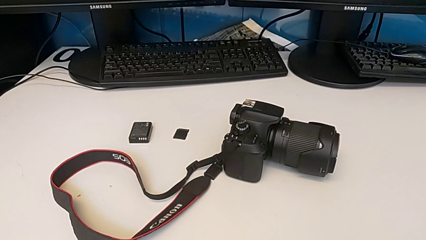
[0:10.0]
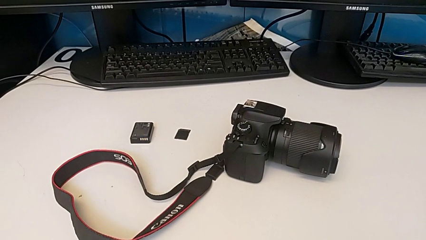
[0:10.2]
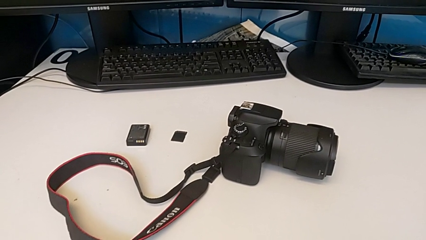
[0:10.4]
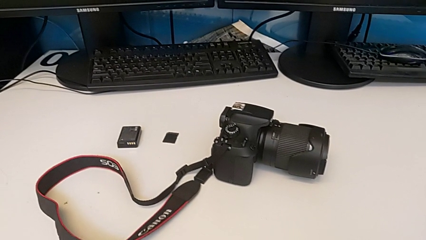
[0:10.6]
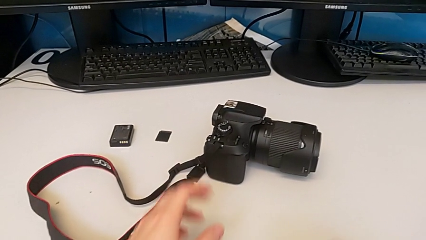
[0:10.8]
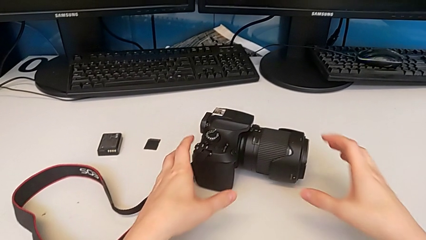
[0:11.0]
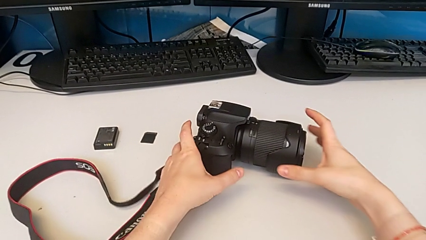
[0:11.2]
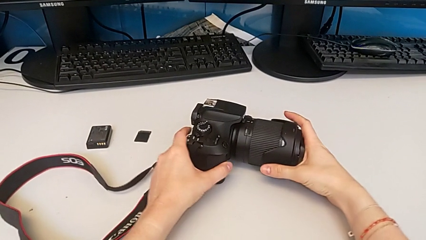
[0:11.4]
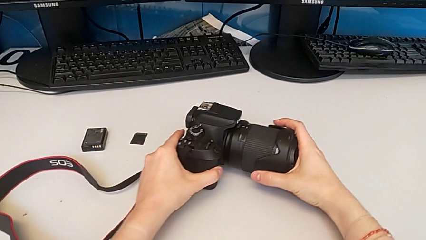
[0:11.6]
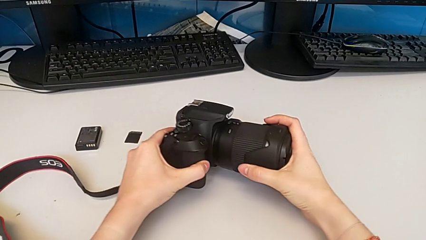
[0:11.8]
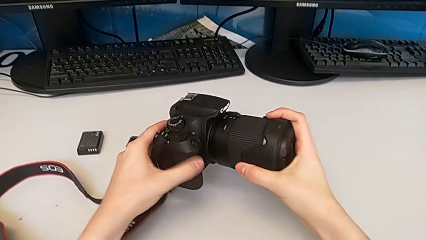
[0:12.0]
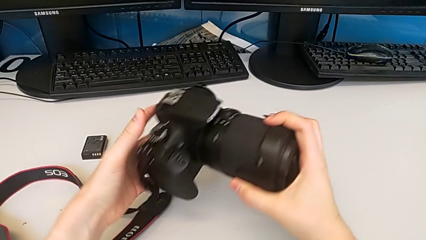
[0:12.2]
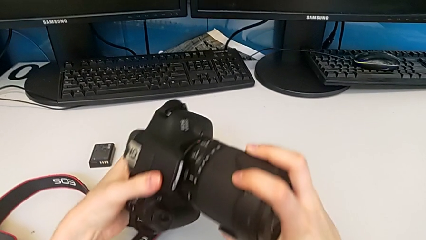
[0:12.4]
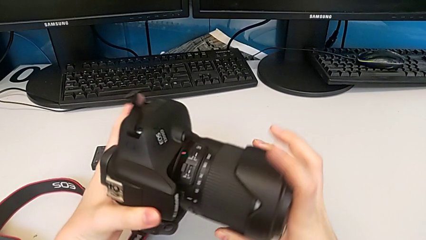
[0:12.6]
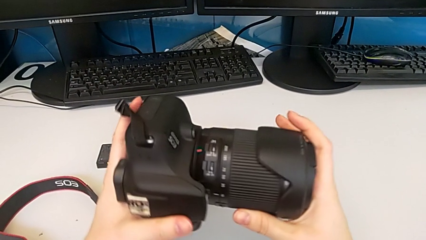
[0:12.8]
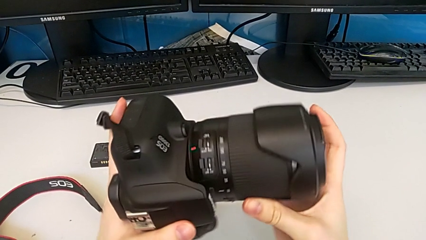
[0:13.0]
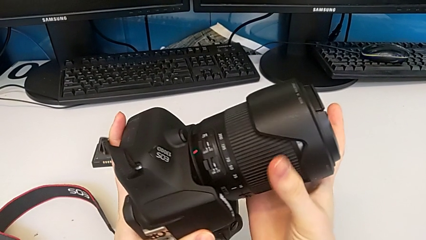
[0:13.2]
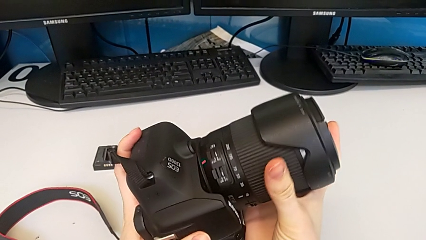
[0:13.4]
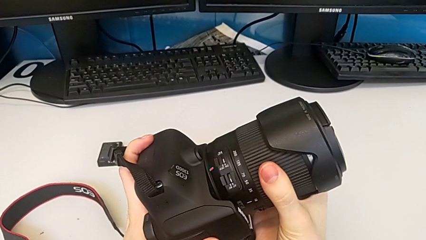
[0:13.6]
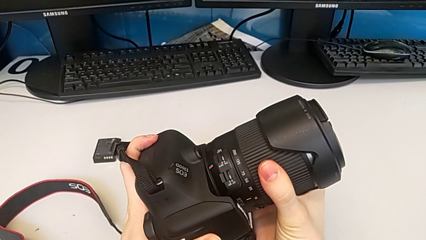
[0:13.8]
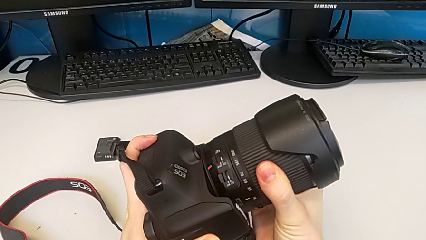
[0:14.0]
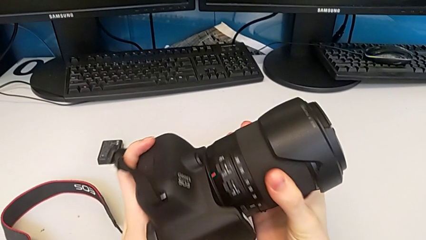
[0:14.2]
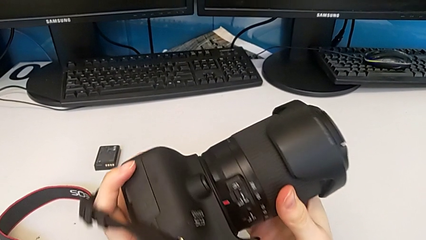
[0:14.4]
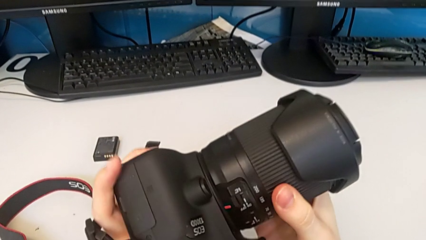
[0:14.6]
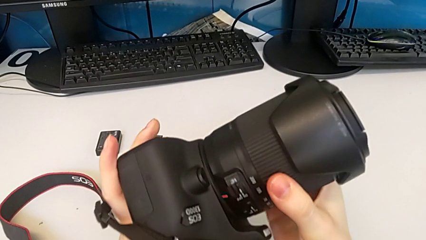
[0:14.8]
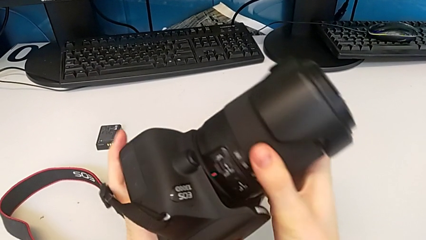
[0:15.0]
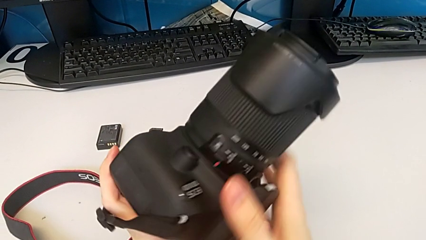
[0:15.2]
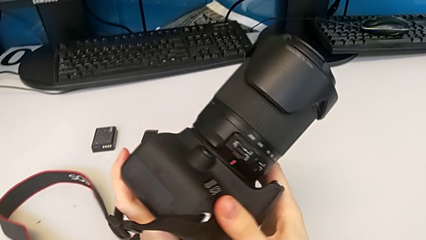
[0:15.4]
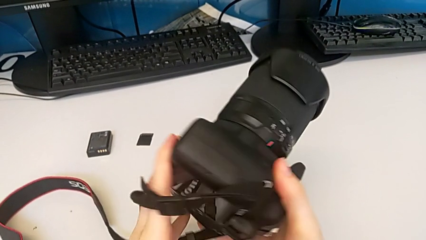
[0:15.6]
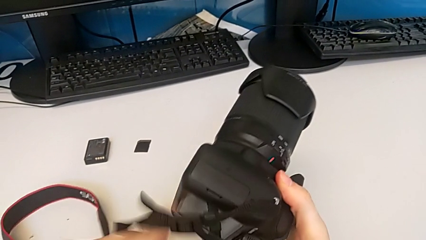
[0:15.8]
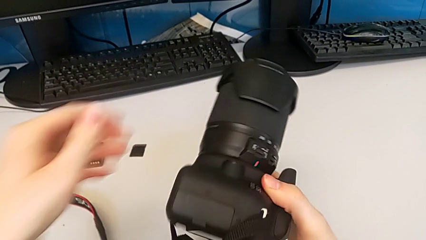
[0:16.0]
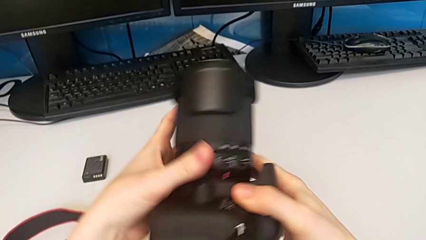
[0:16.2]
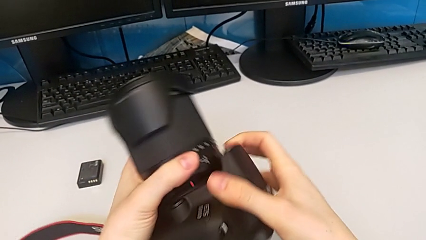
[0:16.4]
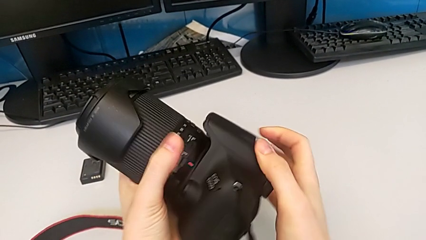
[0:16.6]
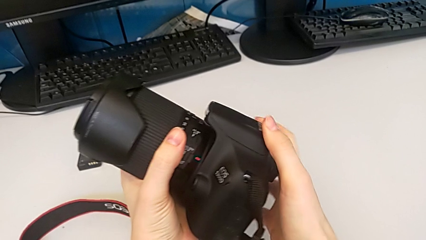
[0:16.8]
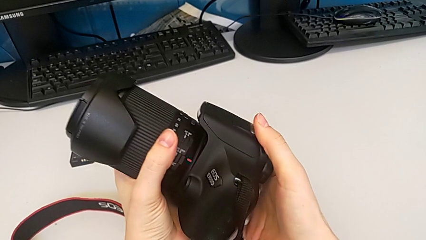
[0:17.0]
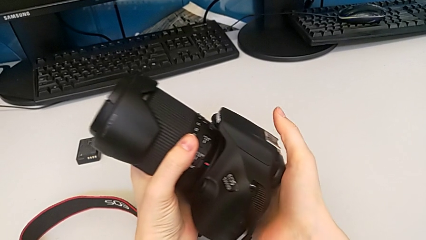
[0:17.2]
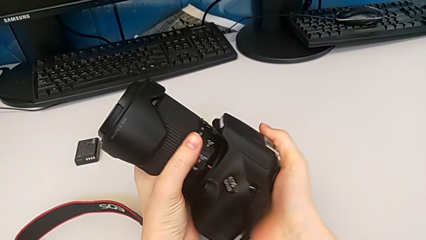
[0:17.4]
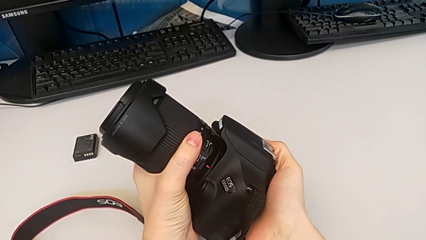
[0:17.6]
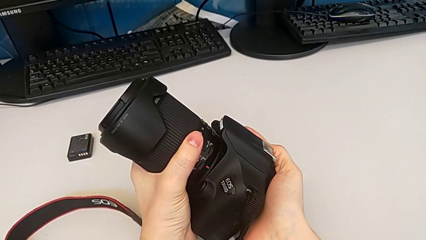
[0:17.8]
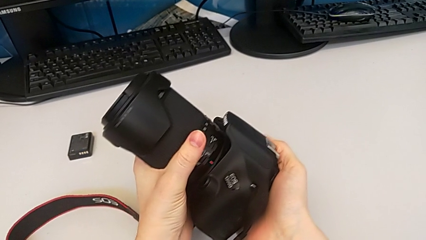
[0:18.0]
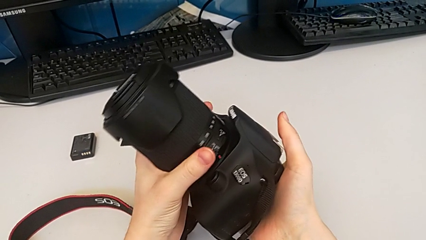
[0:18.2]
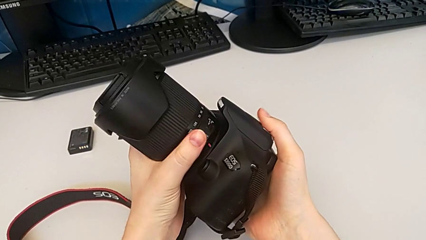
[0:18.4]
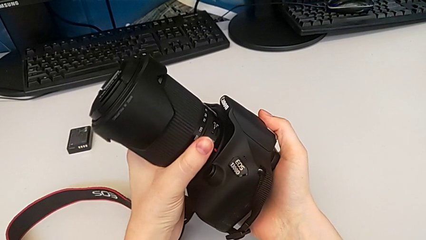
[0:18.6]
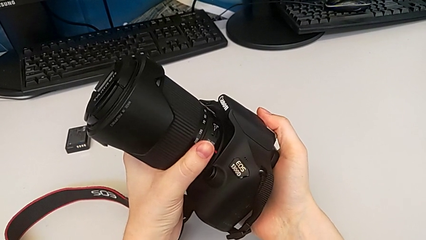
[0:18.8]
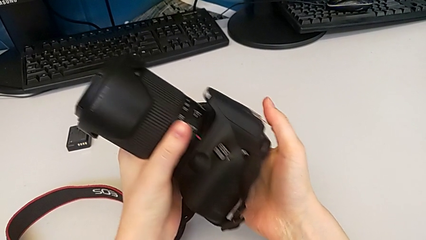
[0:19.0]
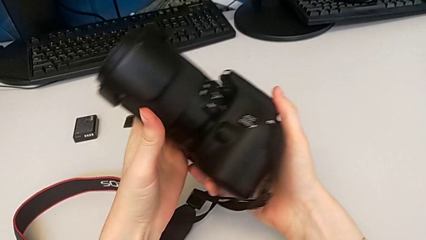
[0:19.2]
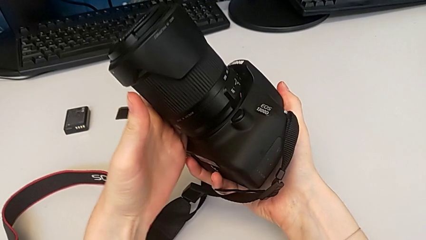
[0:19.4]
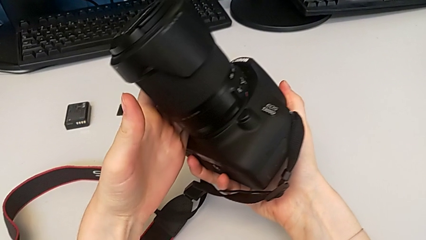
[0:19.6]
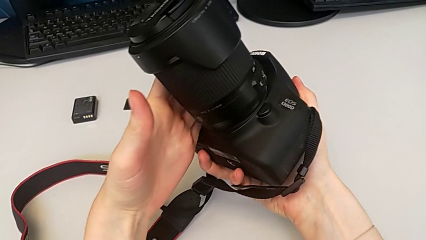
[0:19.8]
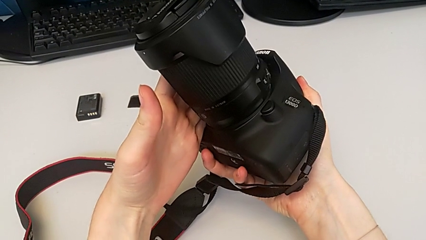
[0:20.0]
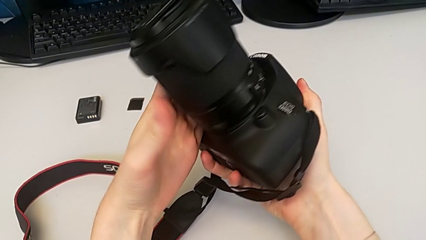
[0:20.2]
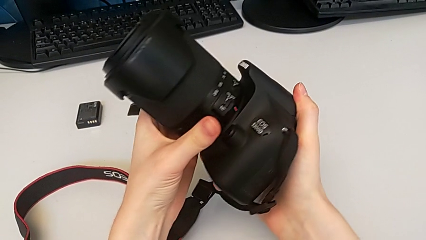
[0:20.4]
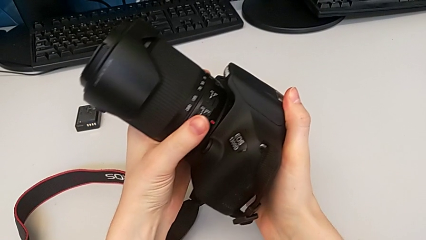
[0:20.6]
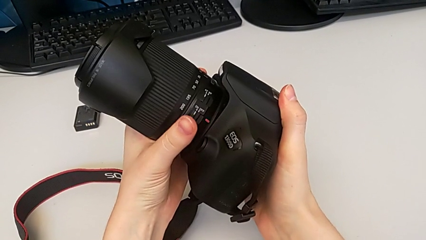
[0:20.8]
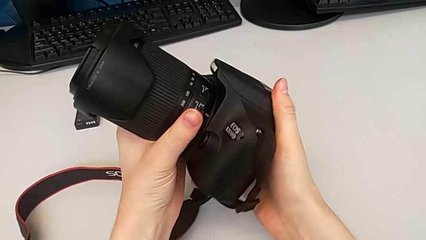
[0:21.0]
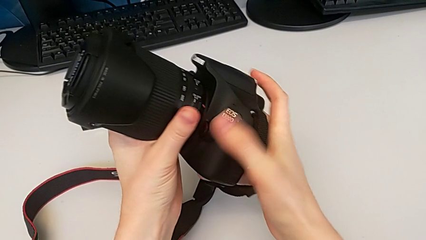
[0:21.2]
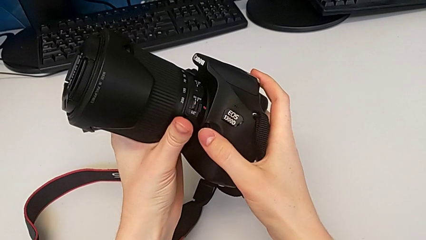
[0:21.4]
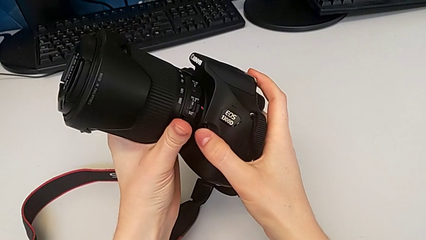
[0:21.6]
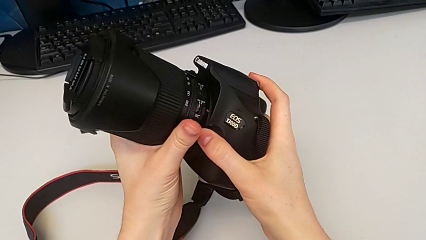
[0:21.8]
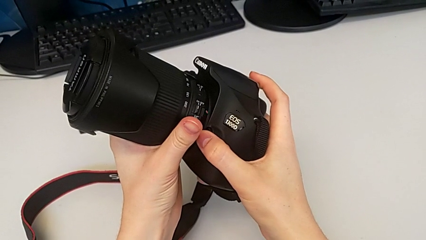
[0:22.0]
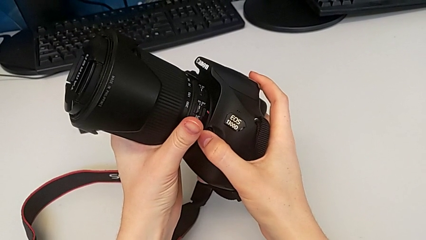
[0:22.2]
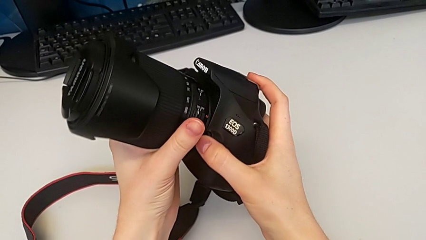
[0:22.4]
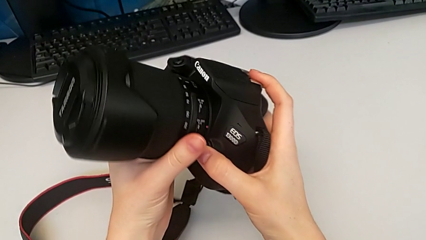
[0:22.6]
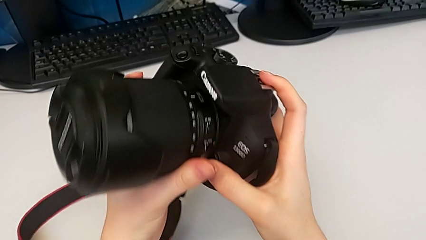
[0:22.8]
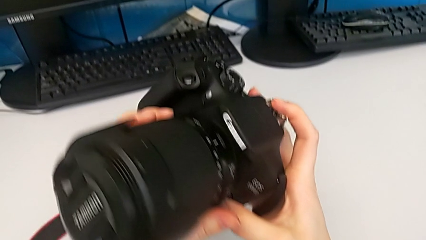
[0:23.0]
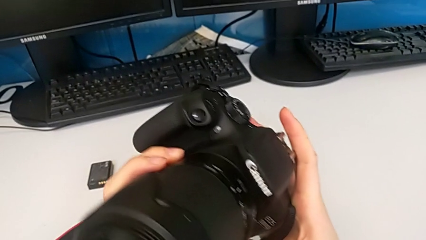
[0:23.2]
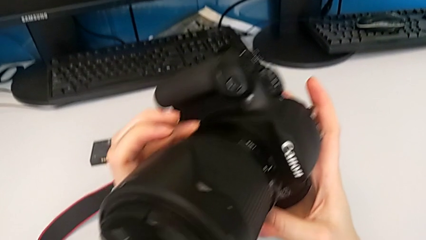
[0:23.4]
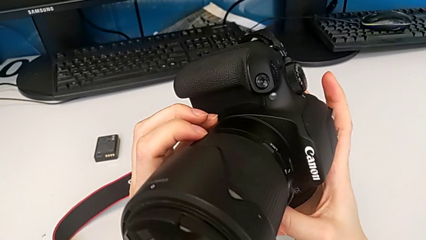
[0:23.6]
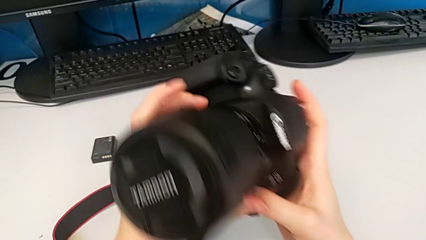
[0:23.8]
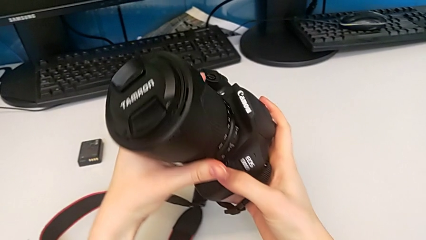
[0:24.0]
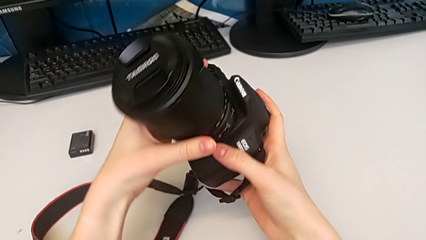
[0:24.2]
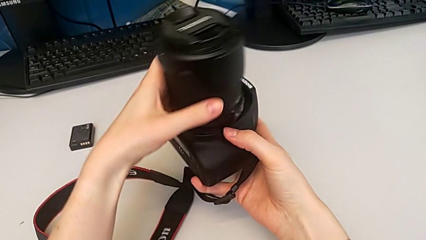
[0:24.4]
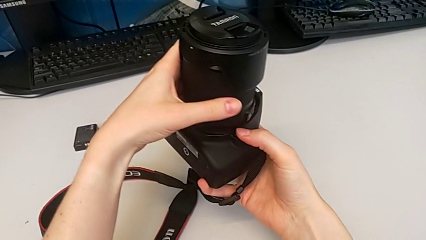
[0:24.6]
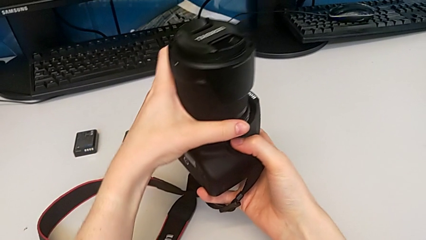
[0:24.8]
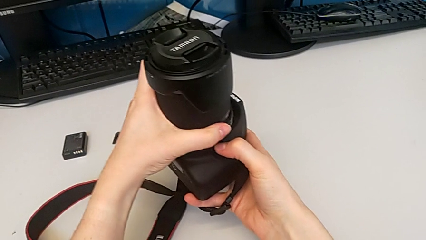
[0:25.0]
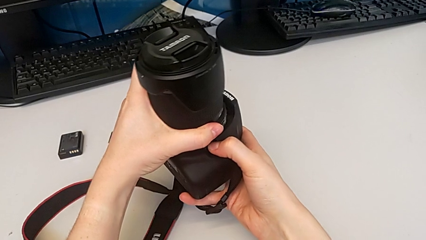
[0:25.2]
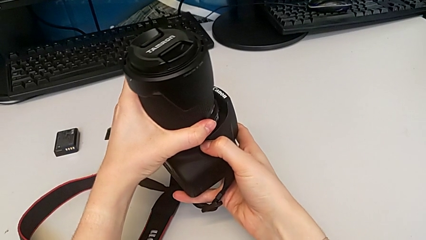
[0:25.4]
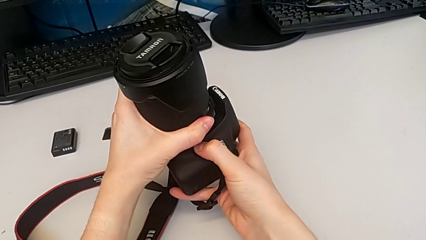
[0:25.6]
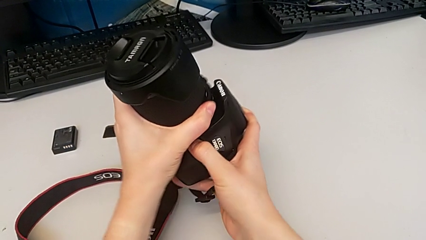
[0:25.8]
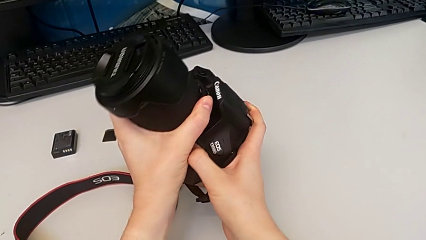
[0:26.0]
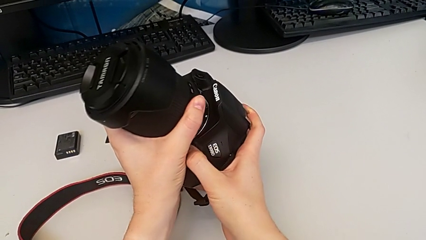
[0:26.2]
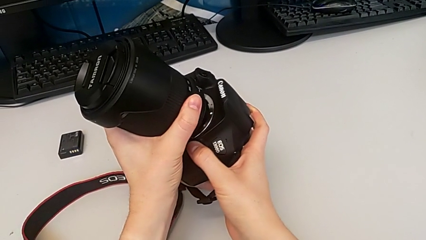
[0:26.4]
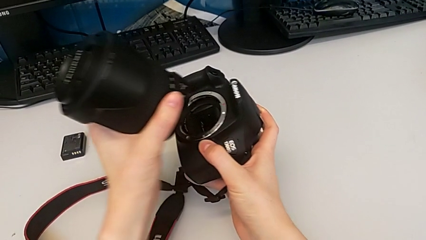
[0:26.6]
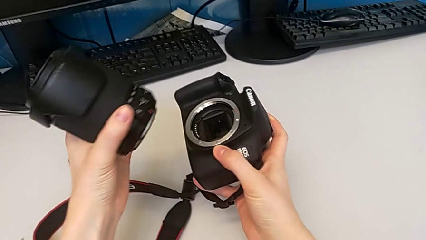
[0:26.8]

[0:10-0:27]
The camera wearer is detaching the lens. They grab the DSLR, rotate it, inspect it, rotate it and withdraw the lens.
